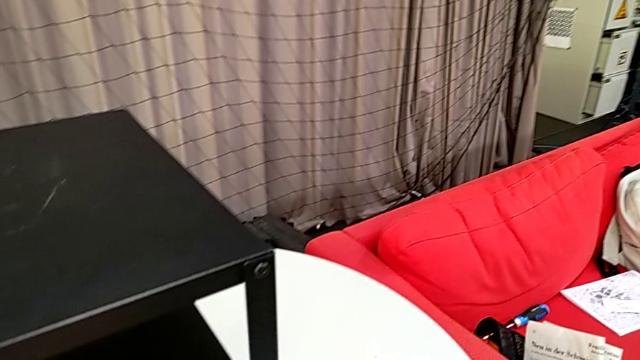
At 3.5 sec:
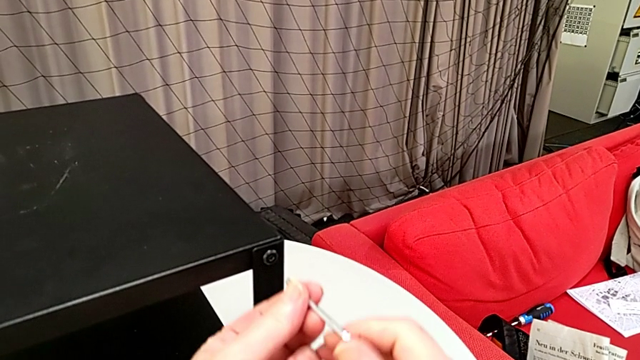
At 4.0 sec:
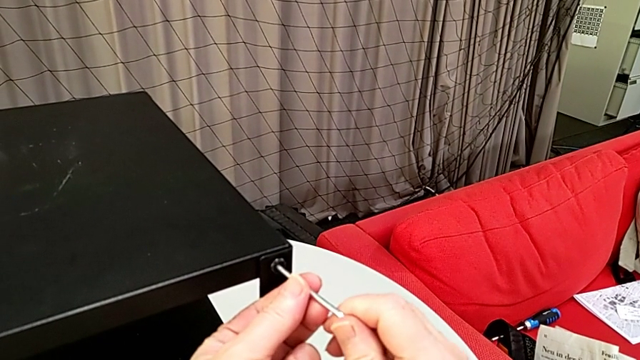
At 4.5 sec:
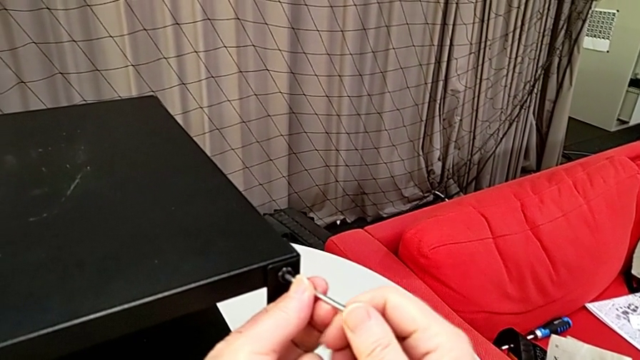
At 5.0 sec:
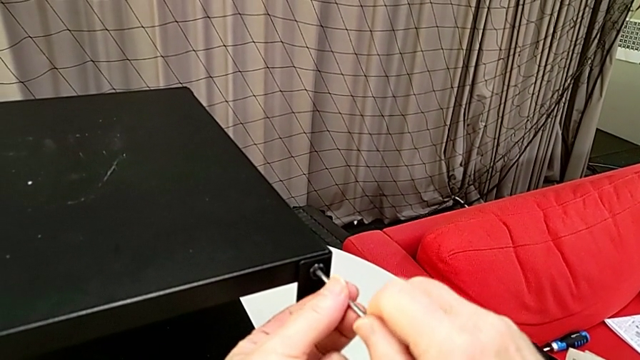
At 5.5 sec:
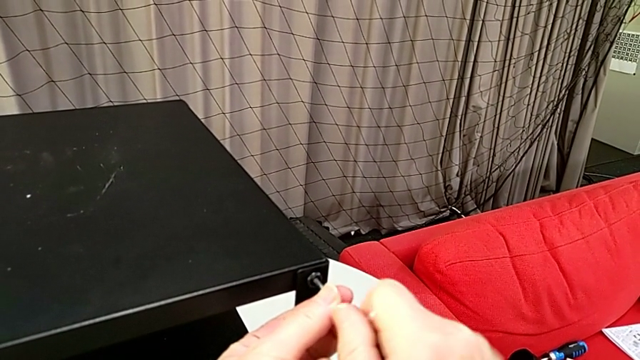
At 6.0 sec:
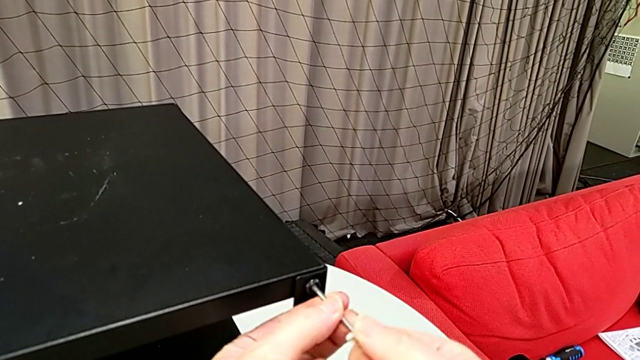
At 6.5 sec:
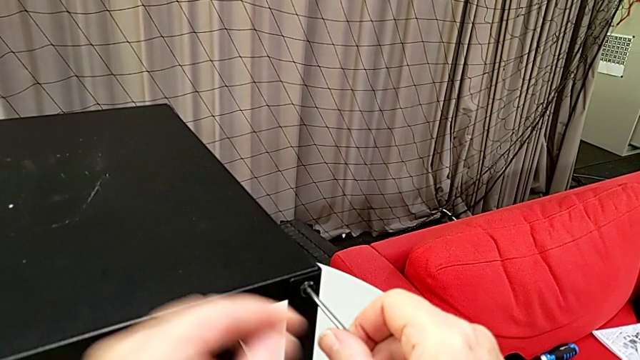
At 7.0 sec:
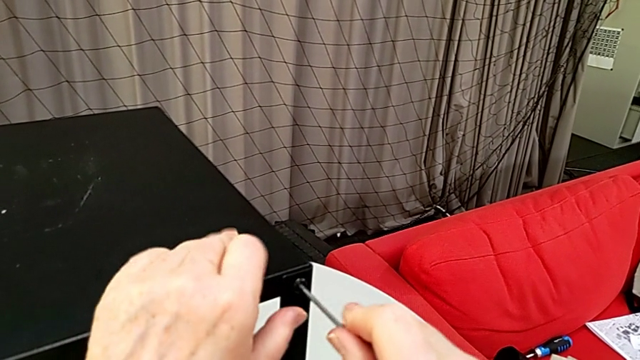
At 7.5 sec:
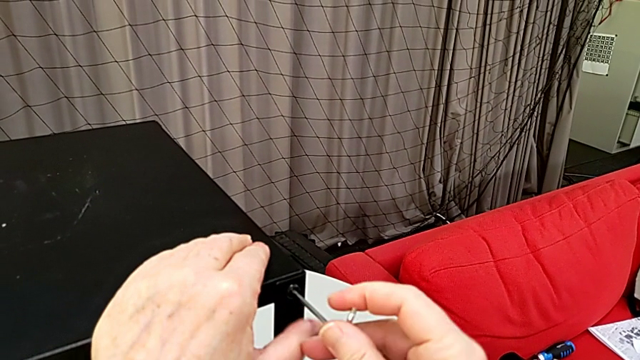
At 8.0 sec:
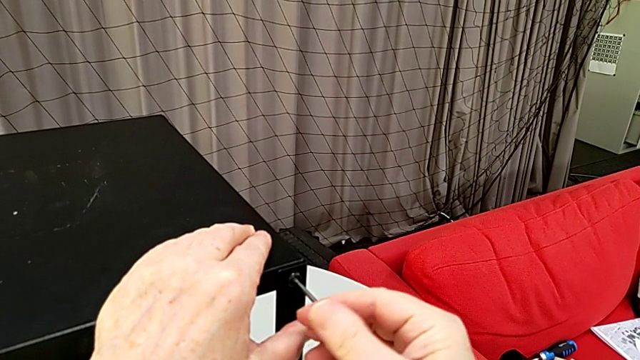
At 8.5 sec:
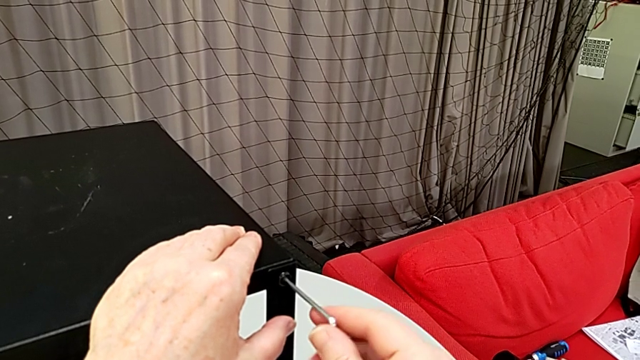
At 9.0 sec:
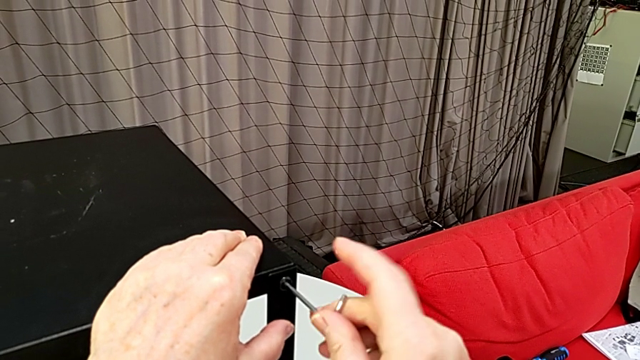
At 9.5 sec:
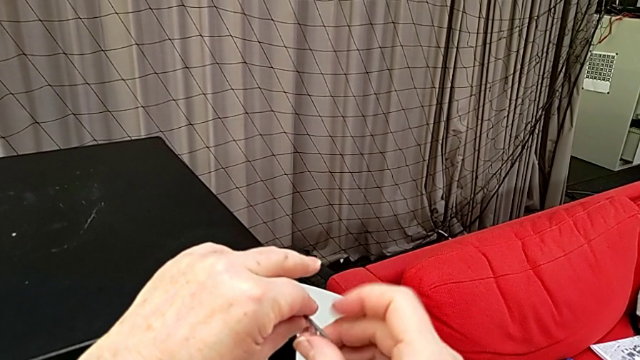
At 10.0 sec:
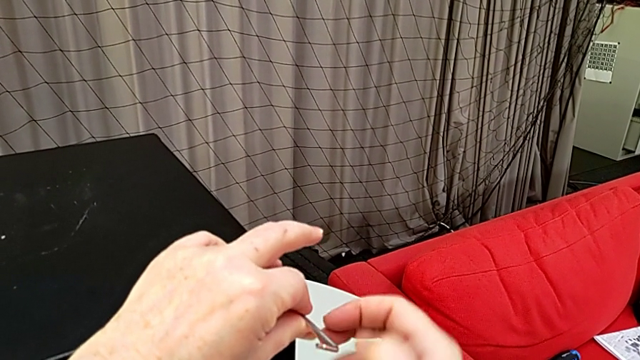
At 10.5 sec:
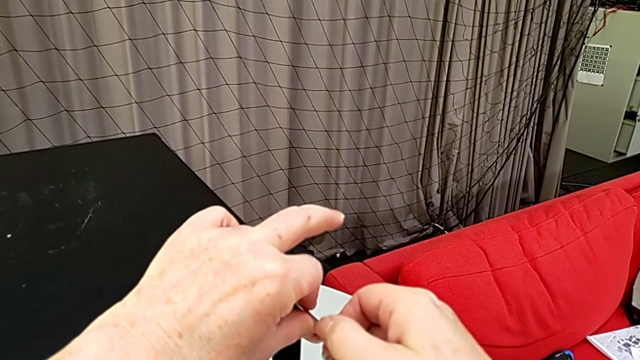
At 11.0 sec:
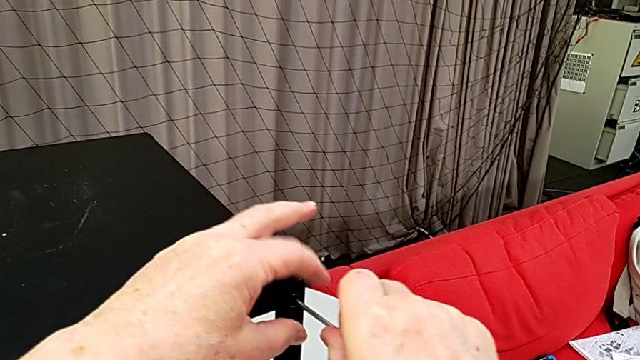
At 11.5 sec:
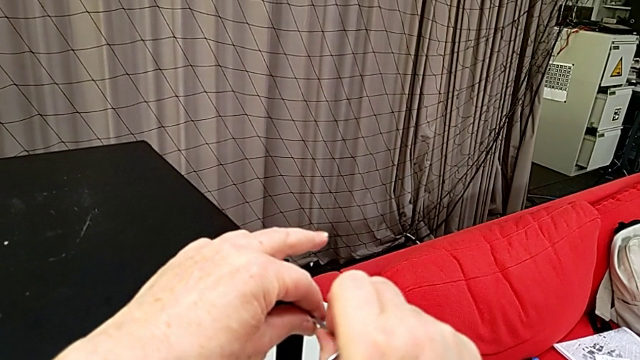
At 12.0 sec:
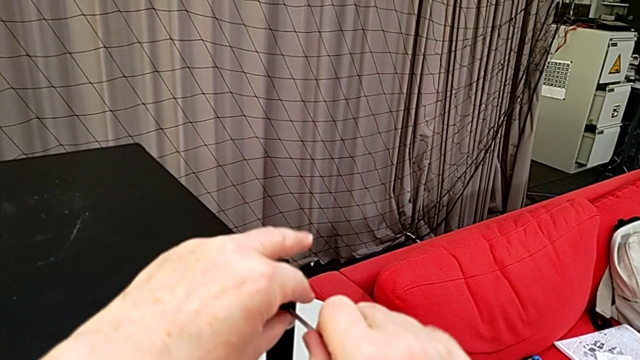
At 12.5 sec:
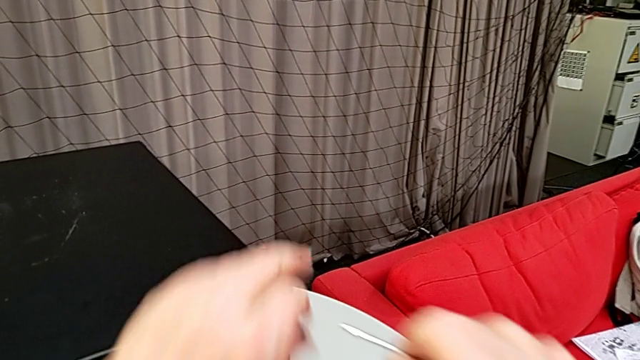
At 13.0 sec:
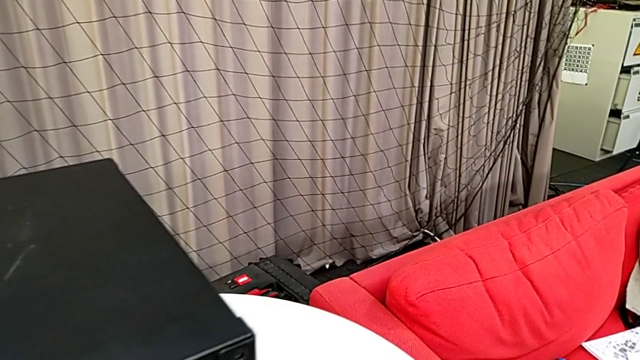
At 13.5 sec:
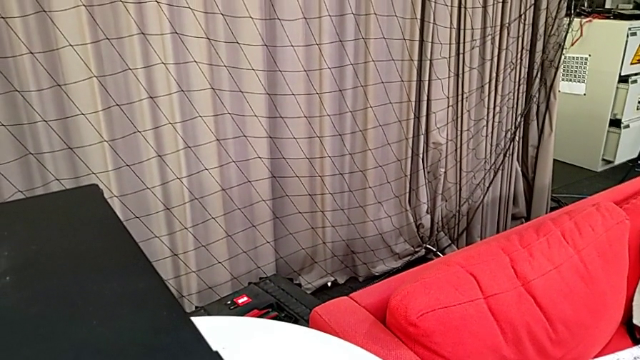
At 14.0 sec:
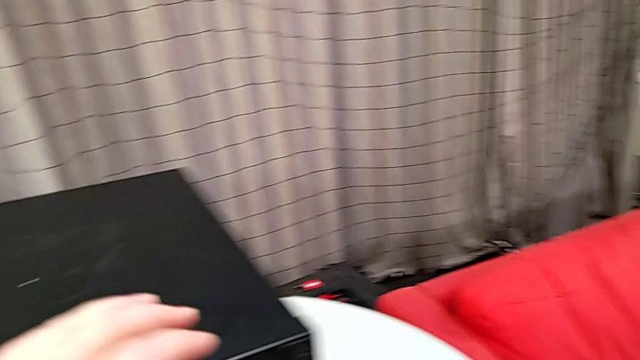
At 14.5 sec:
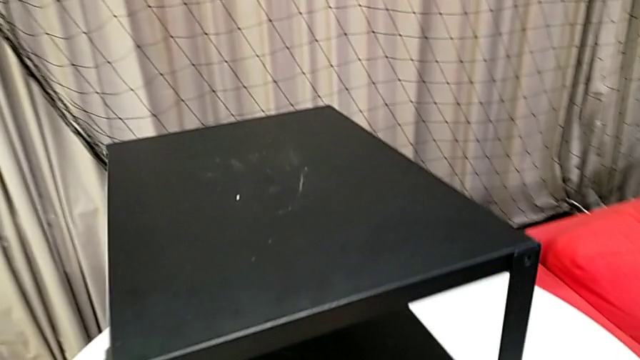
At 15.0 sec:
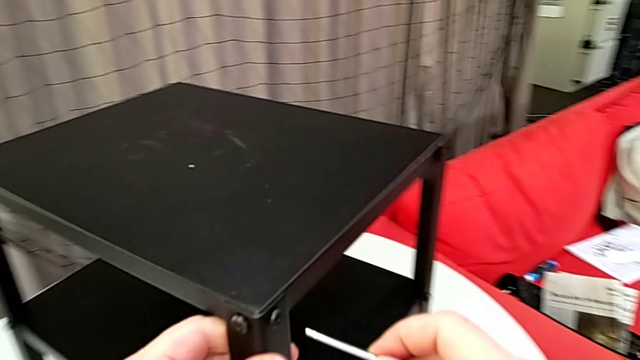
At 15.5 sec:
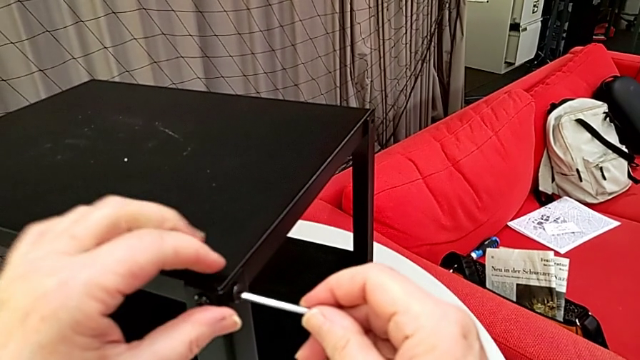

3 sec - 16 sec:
The camera wearer is disassembling the table top. They approach the hex socket head, insert the Allen wrench, unscrew the hex socket head, withdraw the Allen wrench, disassemble the hex socket head, place it, approach the nightstand, rotate it and insert the Allen wrench.

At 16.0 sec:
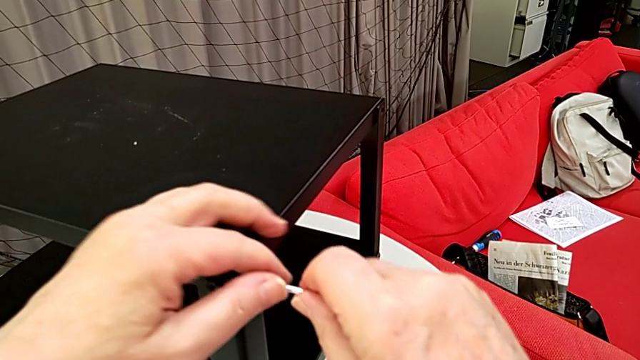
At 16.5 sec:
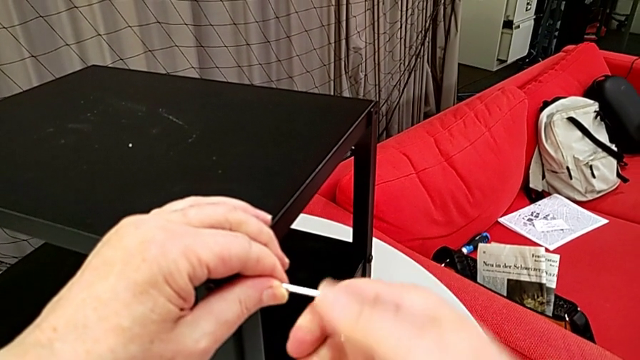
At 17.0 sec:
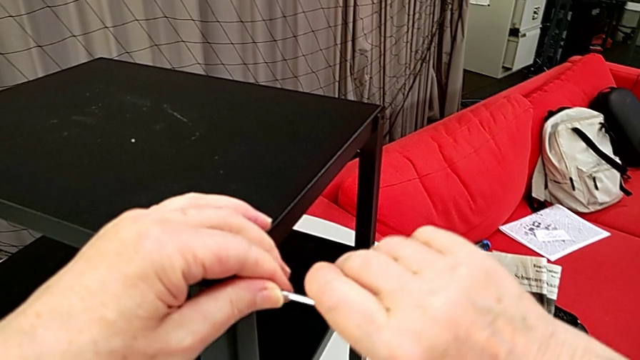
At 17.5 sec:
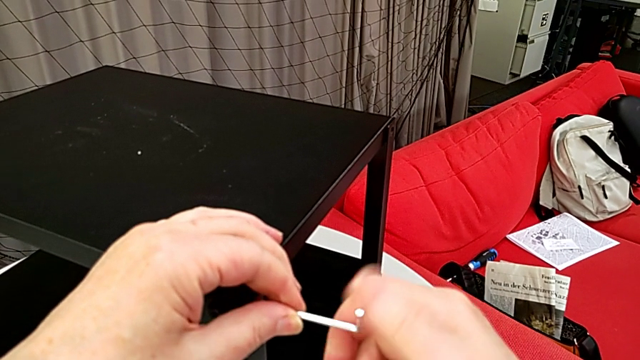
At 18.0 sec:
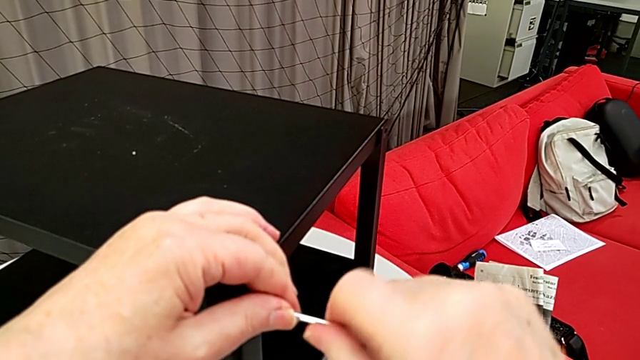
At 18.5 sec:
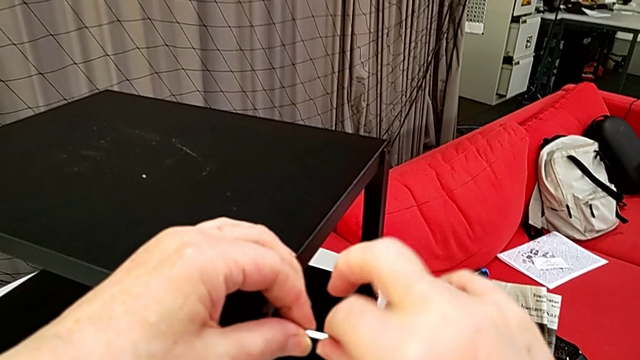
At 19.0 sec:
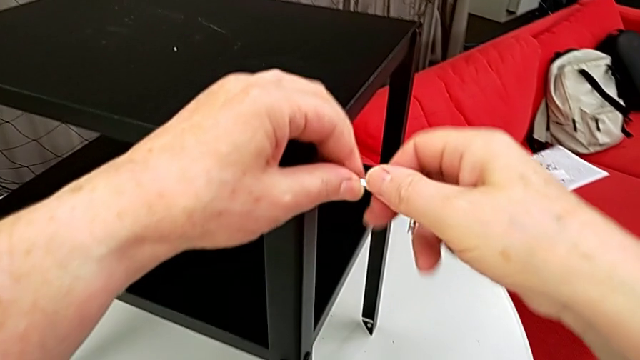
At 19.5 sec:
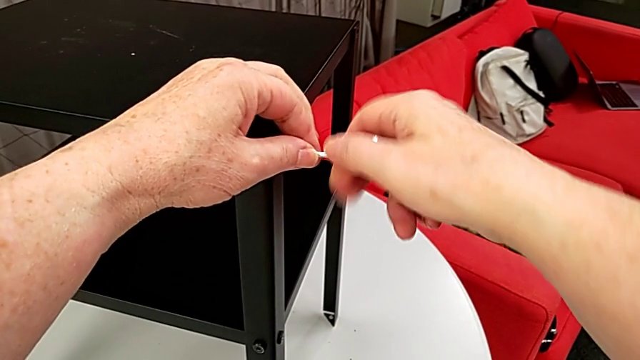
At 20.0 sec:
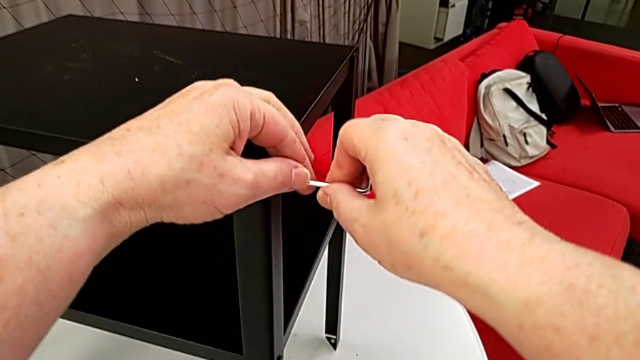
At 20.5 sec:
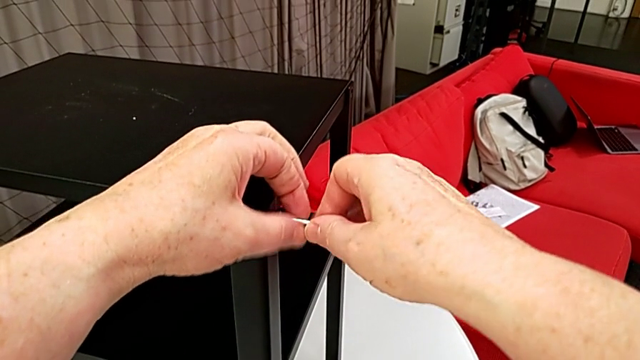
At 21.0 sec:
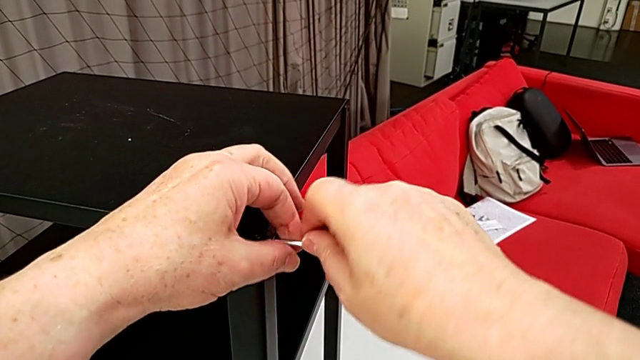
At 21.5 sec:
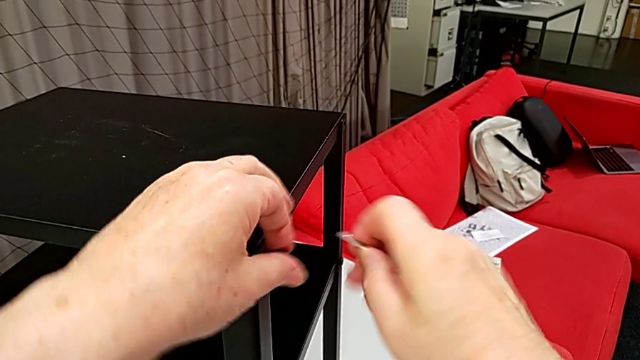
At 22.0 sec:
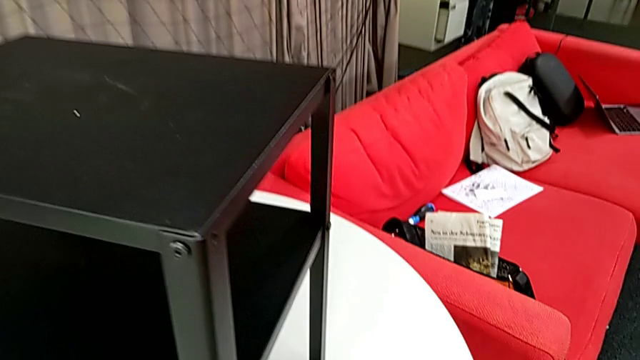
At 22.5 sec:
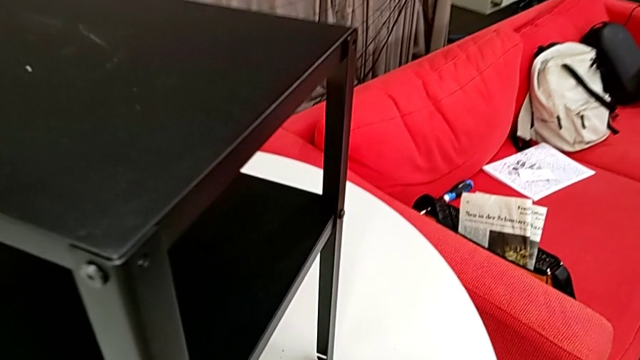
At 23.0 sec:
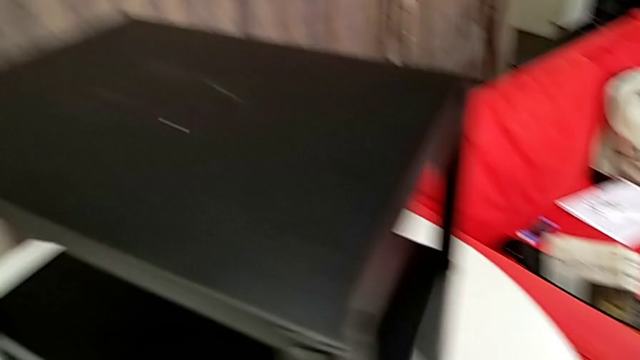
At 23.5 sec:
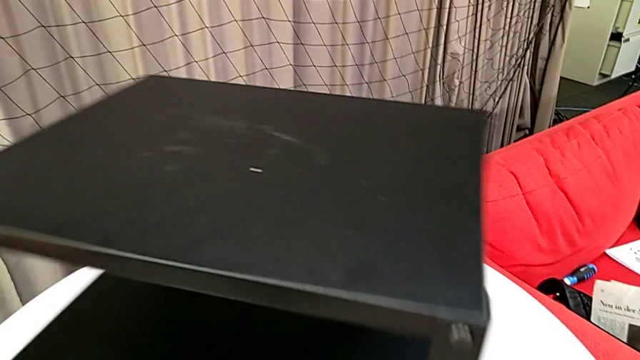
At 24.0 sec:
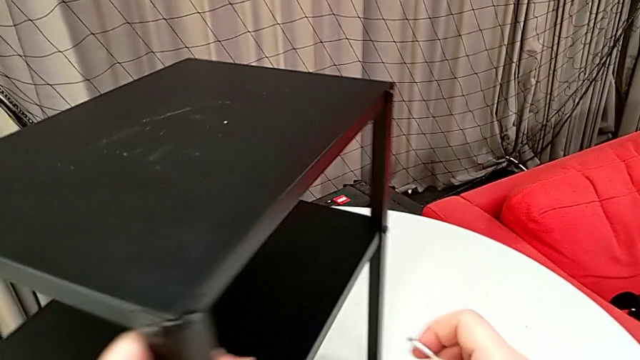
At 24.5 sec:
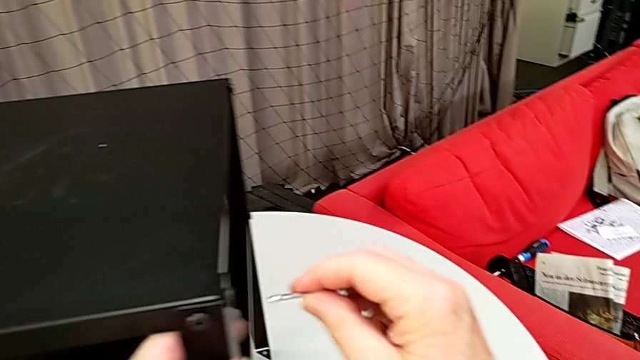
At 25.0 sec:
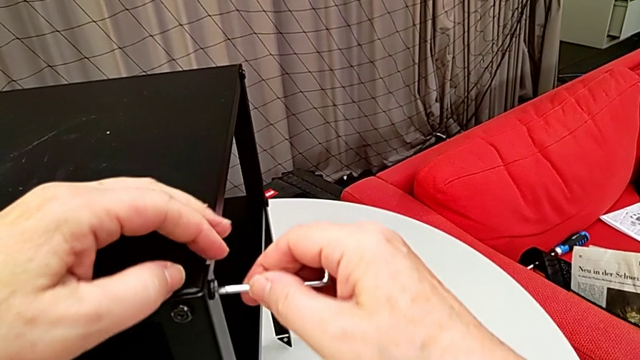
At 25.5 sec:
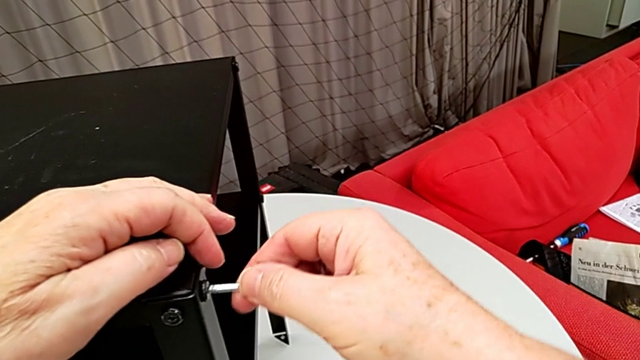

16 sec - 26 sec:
The camera wearer is disassembling the table top. They unscrew the hex socket head, withdraw the Allen wrench, disassemble the hex socket head, place it, rotate the nightstand and insert the Allen wrench.
